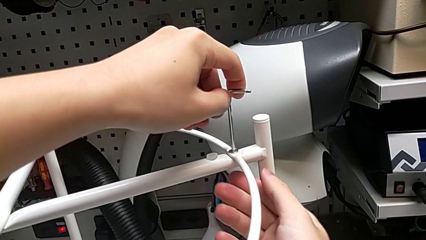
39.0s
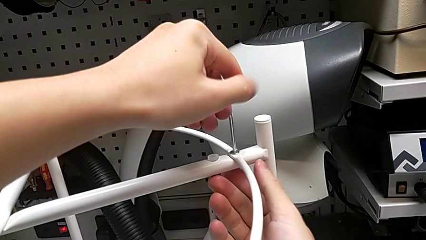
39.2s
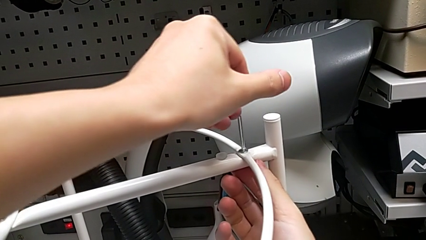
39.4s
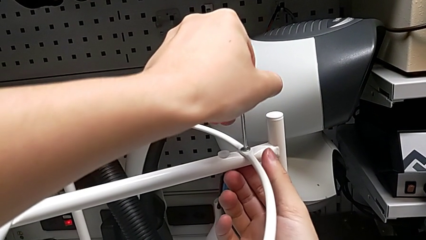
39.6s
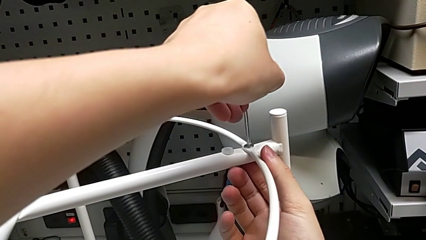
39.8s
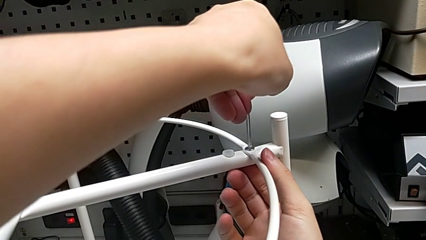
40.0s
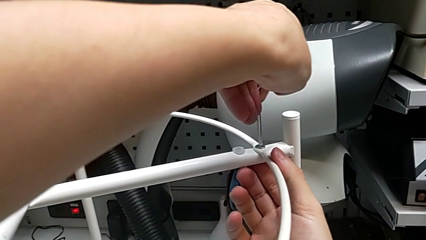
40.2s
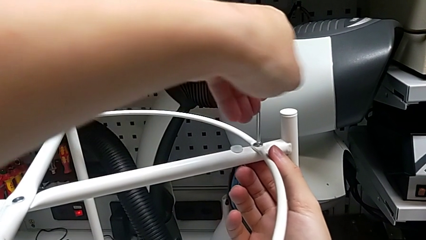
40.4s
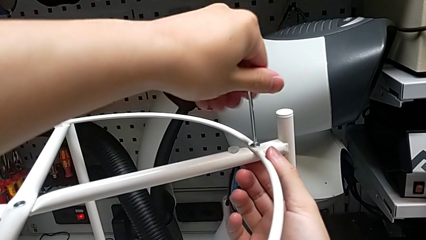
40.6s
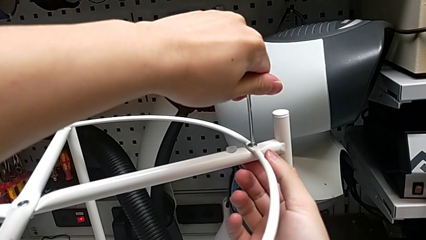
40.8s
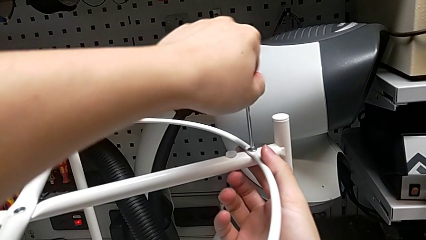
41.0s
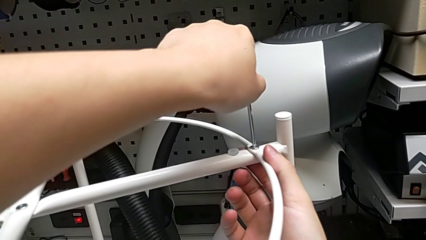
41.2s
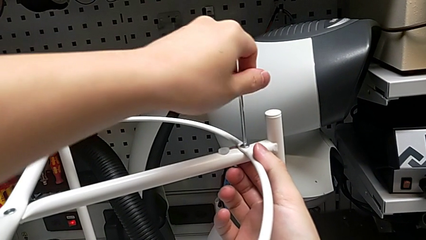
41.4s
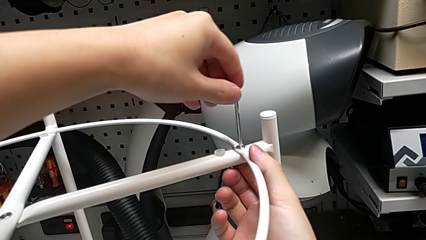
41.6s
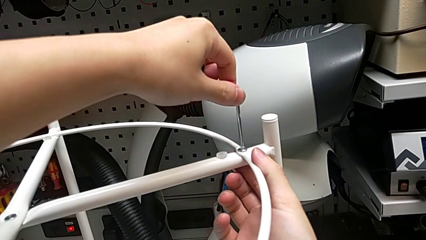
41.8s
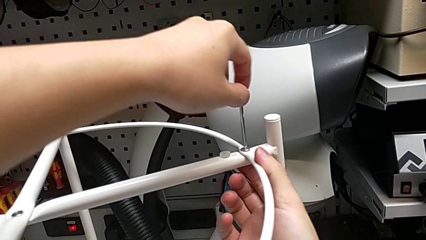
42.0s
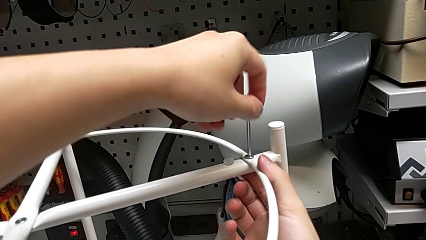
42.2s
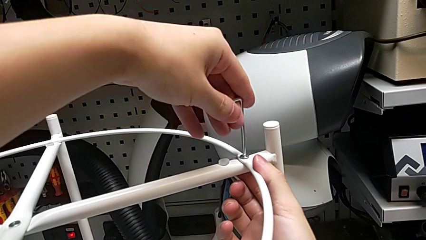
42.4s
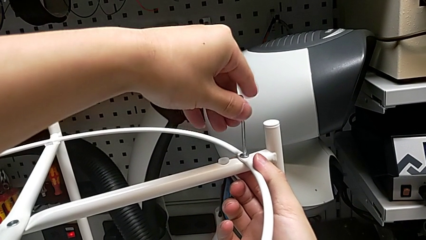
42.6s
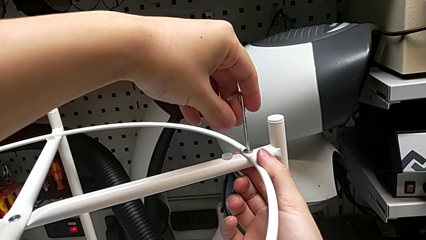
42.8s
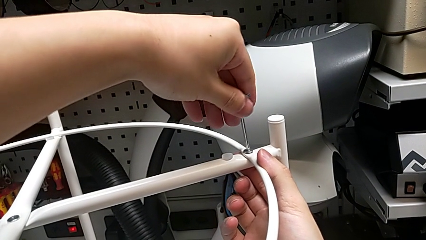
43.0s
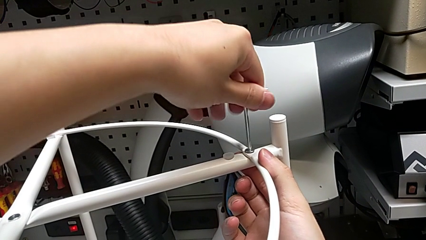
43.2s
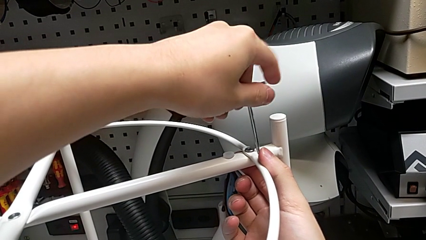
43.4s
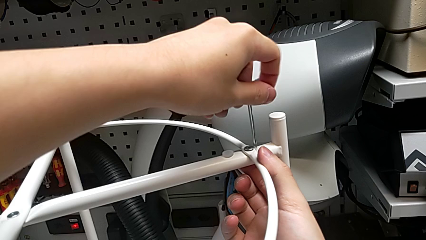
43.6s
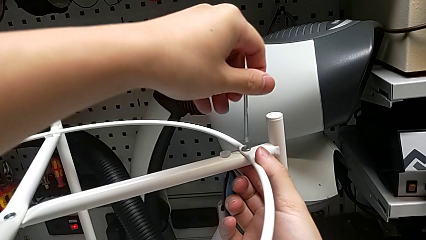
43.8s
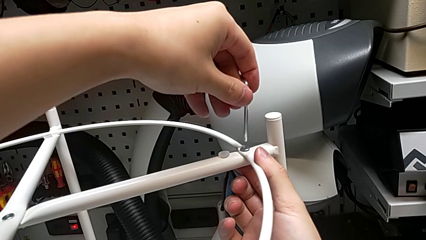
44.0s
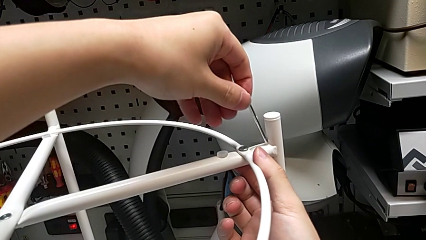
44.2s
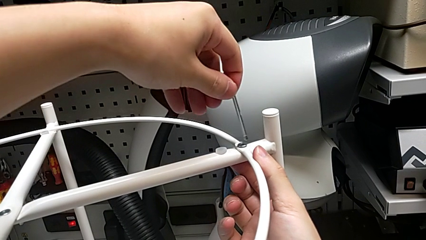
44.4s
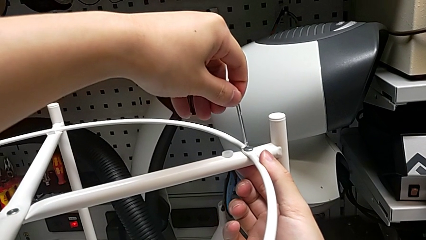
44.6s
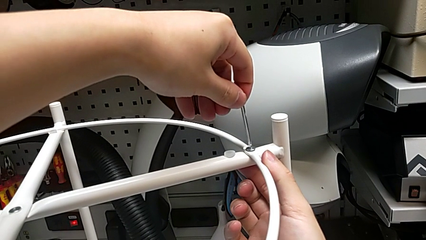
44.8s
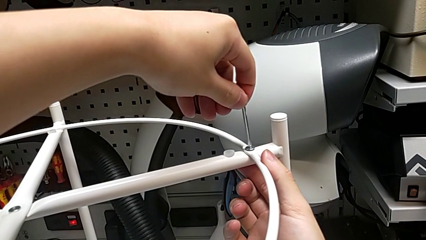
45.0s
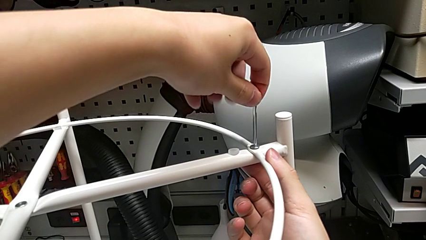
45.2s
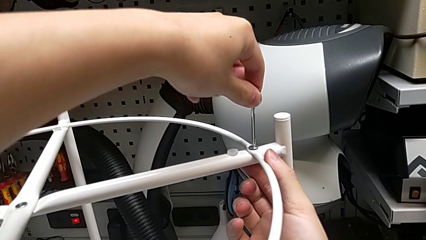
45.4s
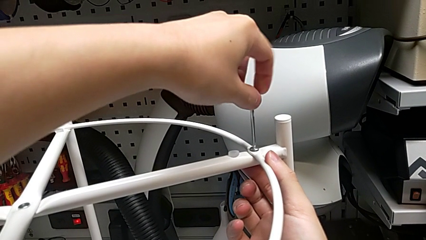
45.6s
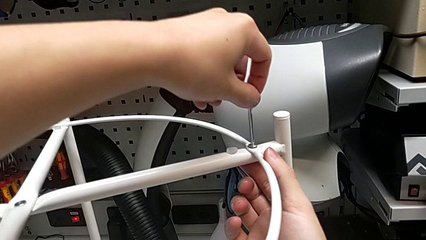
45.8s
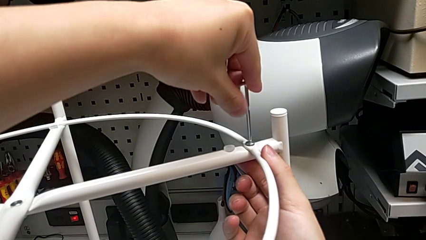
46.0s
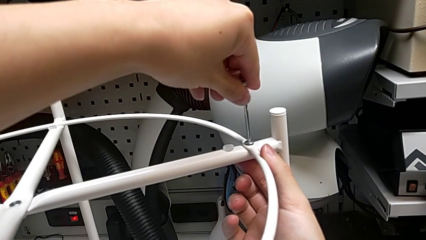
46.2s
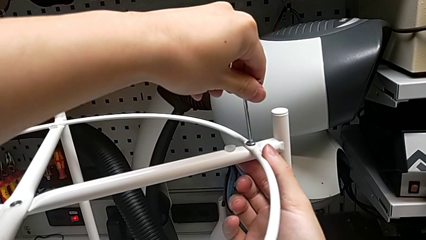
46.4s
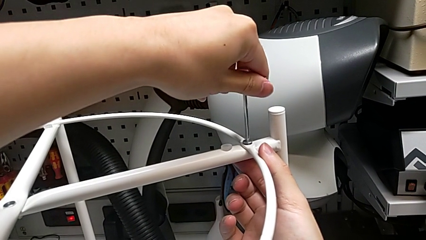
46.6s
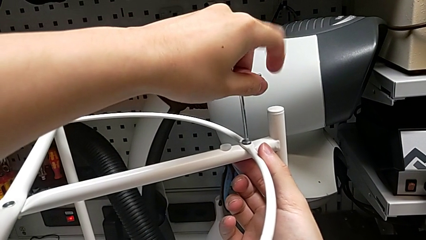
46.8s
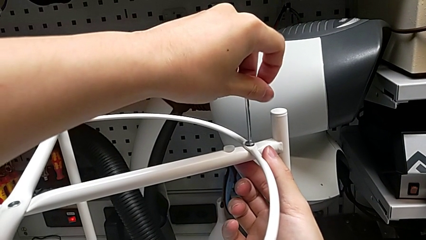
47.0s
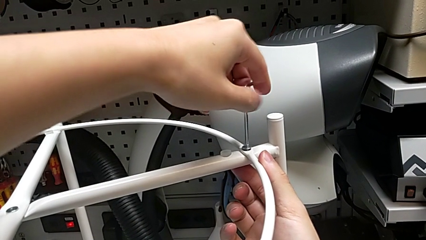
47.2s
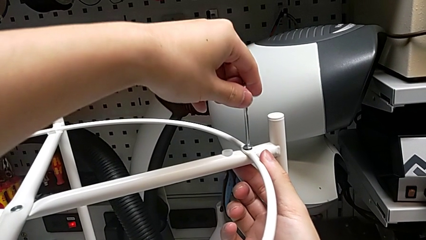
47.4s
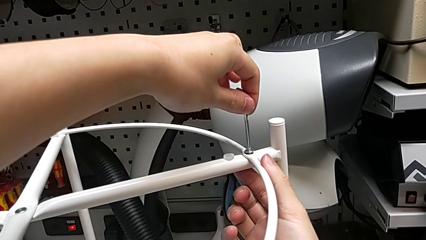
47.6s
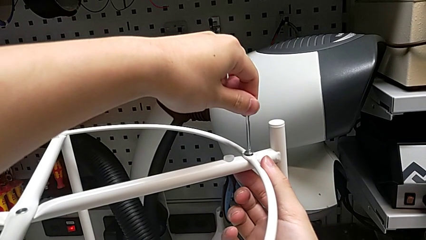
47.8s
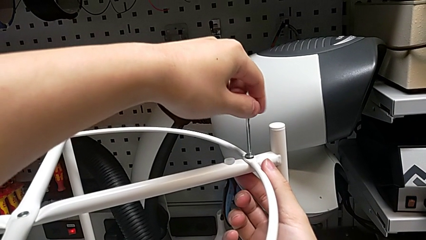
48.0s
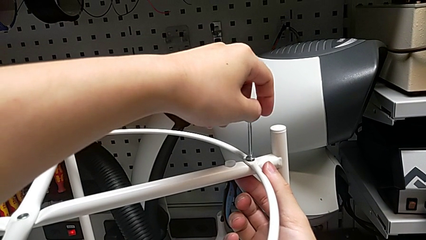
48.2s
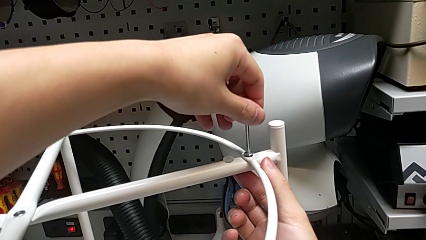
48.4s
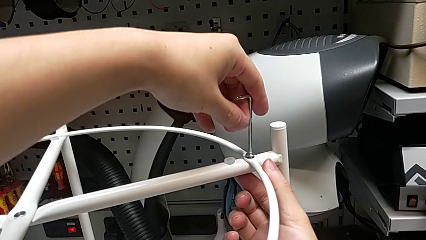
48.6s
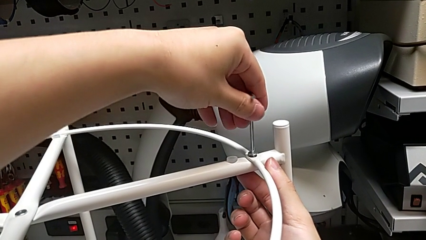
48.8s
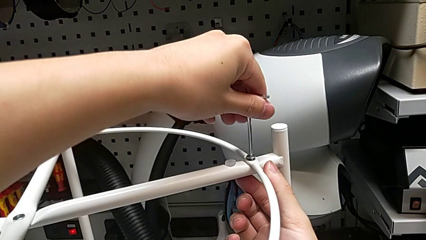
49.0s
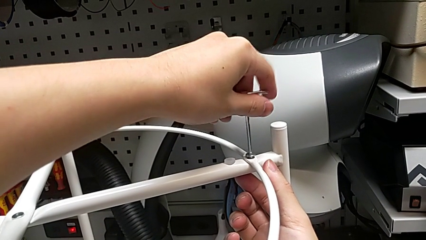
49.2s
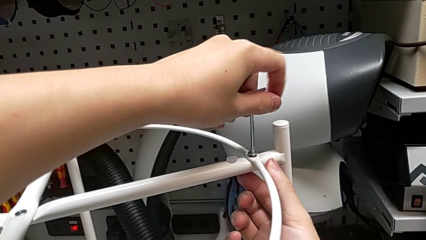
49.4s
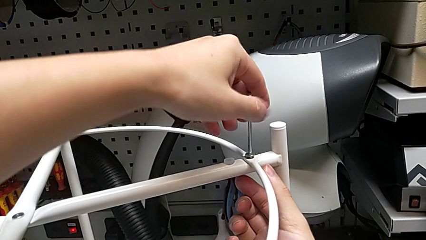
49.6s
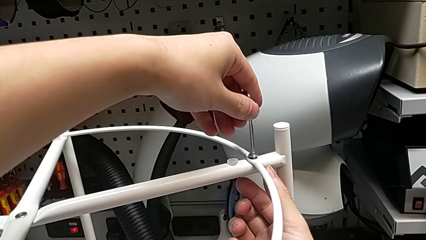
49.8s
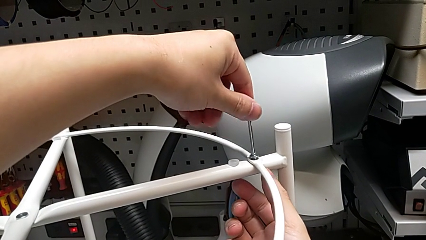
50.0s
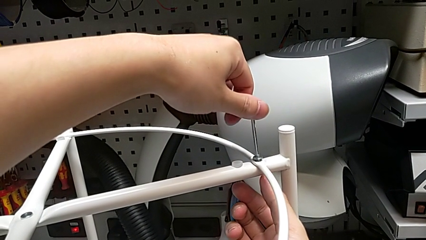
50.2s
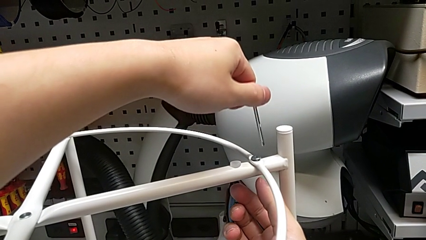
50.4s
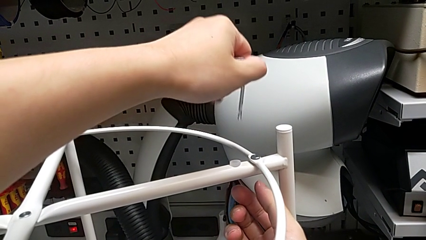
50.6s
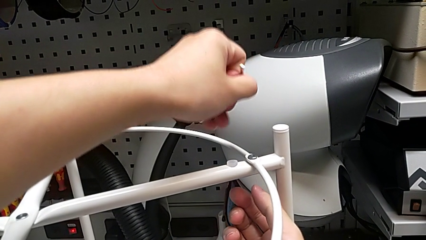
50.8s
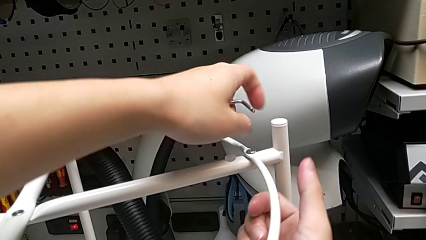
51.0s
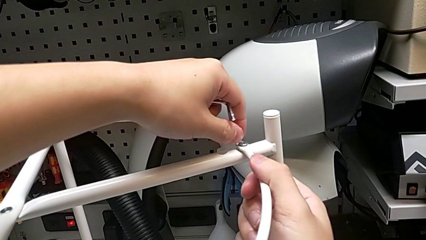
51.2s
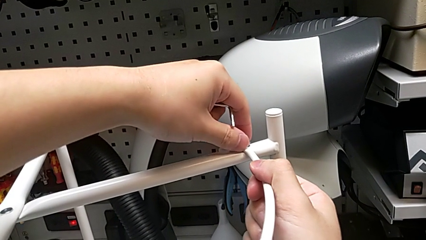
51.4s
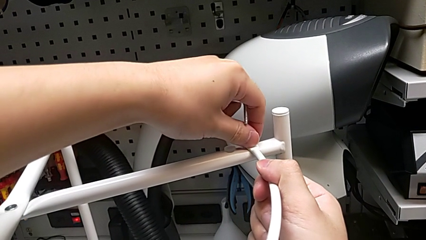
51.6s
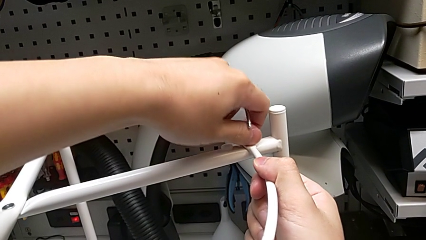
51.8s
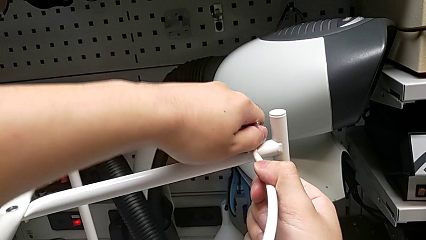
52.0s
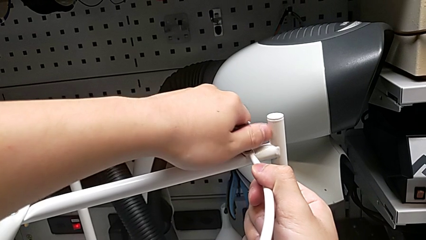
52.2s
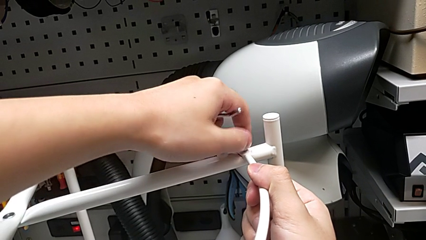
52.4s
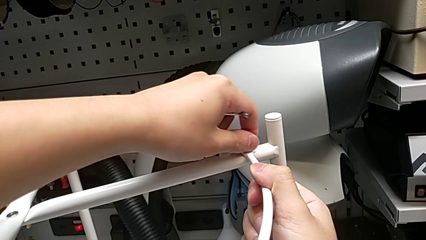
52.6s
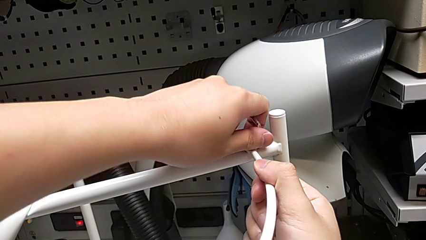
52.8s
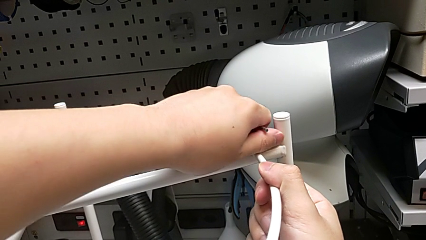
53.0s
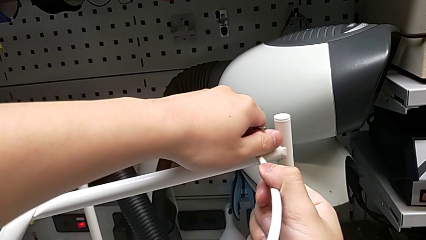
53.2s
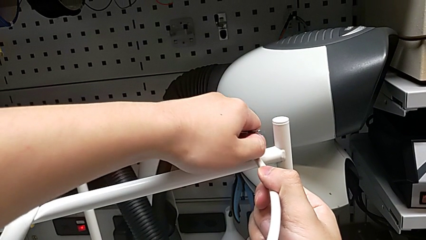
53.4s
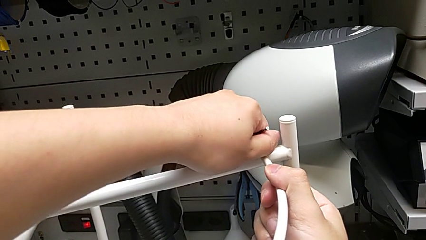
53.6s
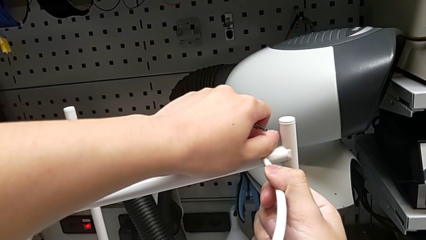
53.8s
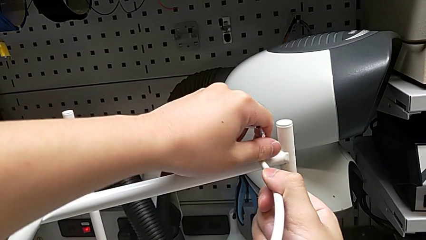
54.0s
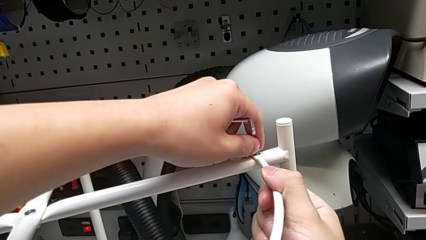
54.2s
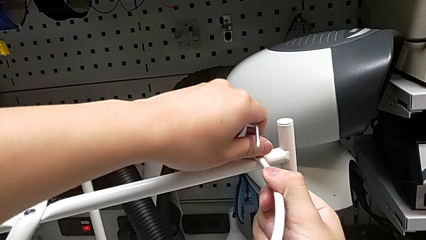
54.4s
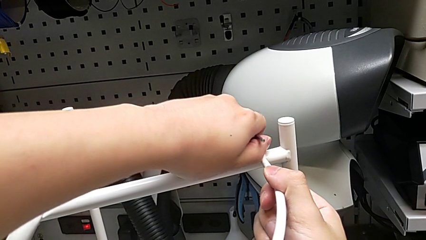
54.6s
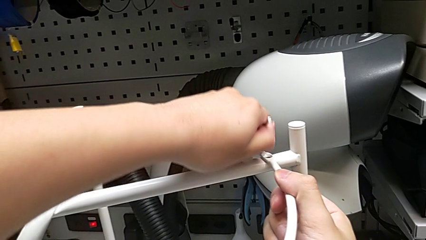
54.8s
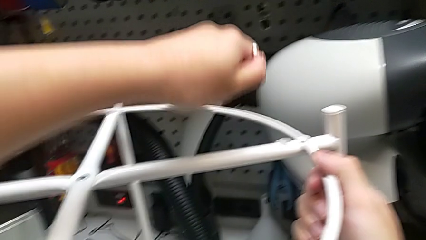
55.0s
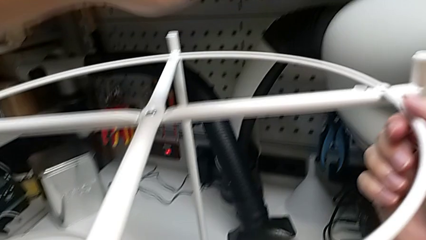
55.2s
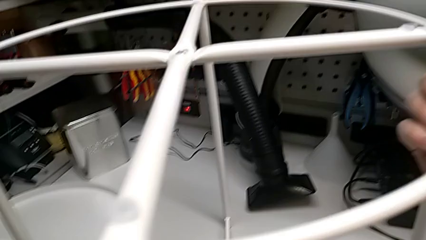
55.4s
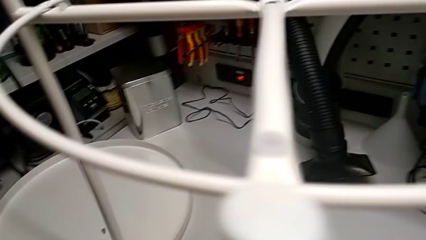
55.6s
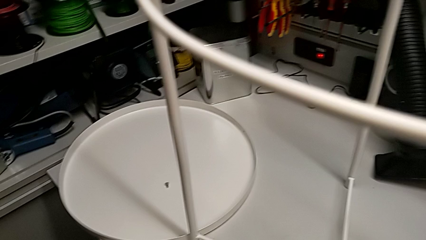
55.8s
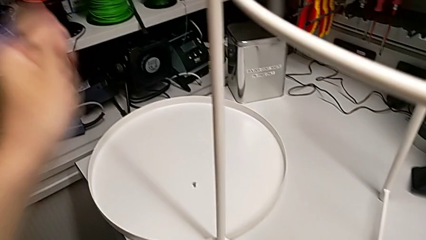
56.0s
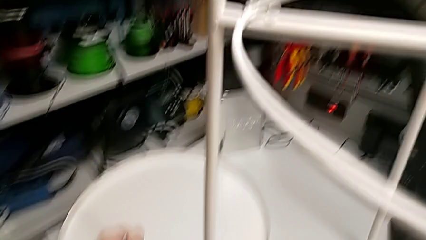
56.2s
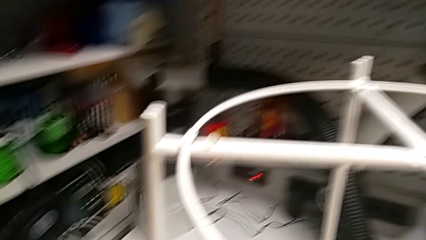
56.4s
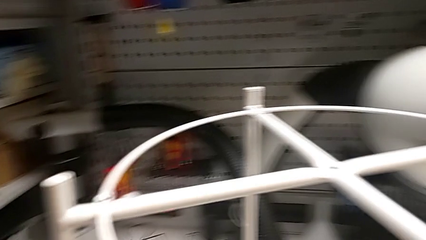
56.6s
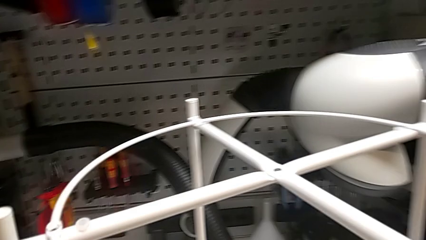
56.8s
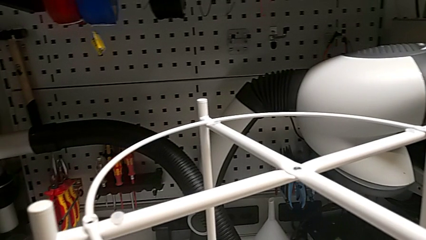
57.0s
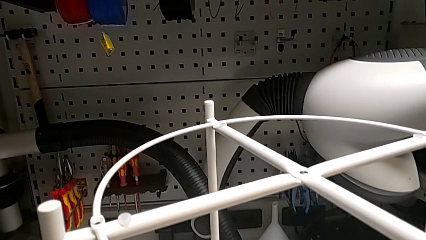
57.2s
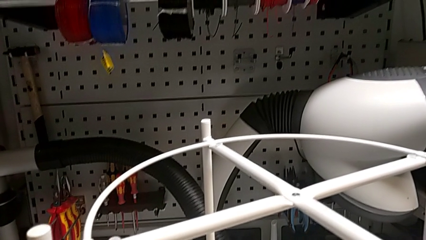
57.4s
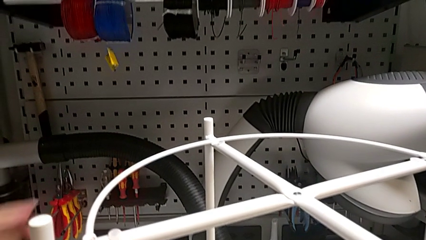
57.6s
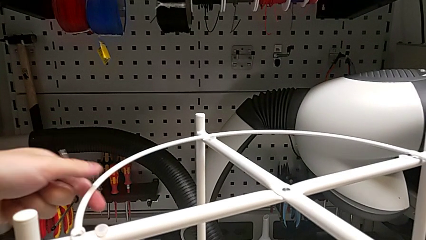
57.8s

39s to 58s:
The camera wearer is removing the circle. They unscrew the hex socket head, withdraw the Allen wrench, unscrew the hex socket head, disassemble it, place it and grab the circle.
